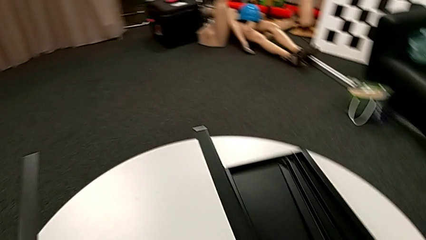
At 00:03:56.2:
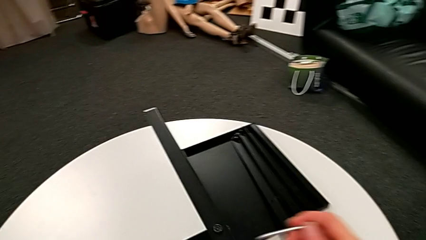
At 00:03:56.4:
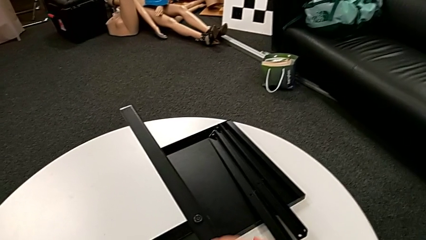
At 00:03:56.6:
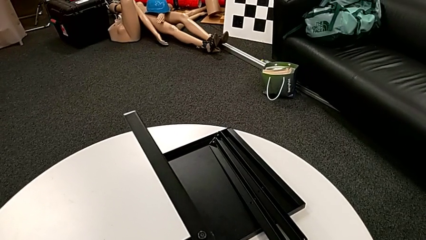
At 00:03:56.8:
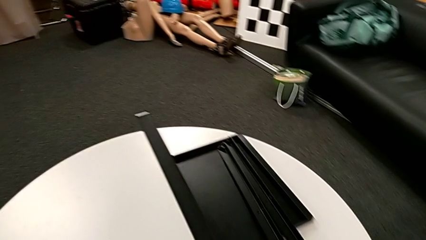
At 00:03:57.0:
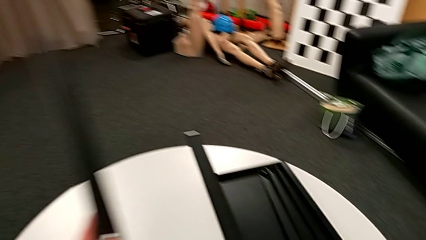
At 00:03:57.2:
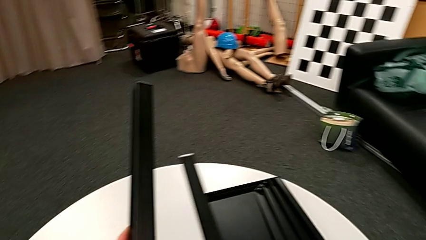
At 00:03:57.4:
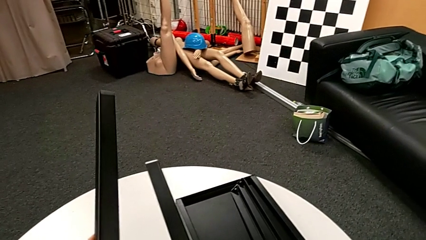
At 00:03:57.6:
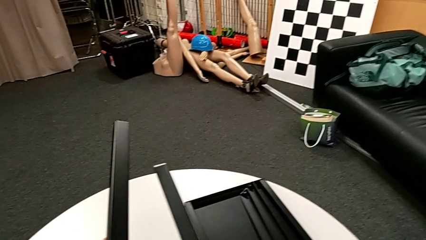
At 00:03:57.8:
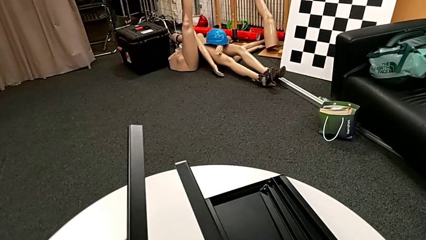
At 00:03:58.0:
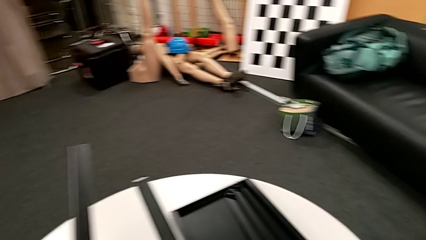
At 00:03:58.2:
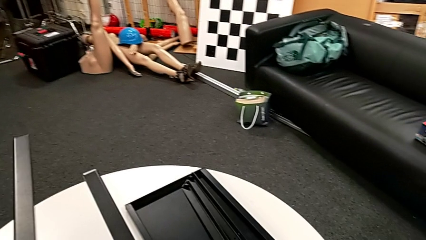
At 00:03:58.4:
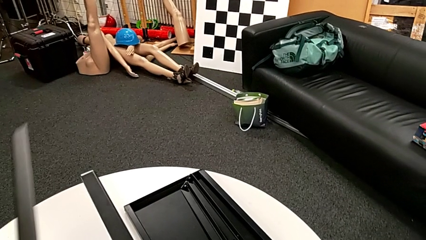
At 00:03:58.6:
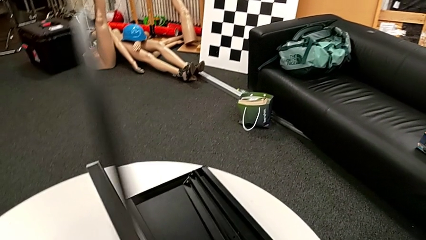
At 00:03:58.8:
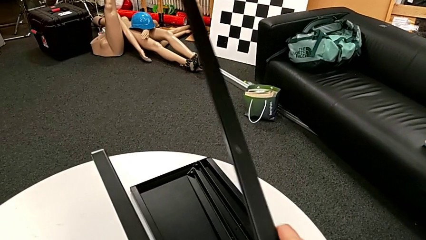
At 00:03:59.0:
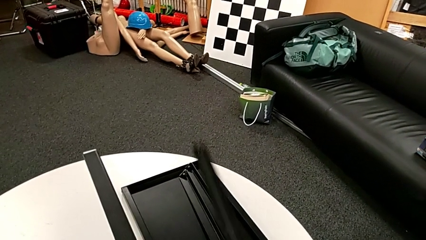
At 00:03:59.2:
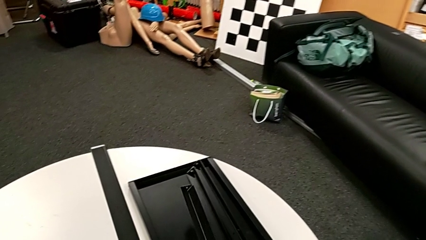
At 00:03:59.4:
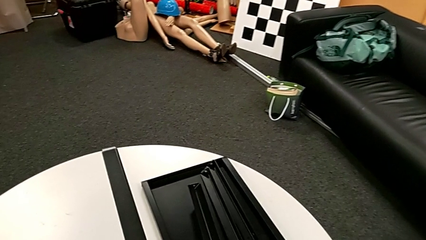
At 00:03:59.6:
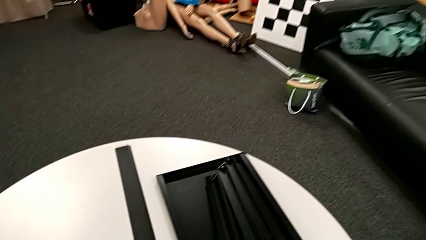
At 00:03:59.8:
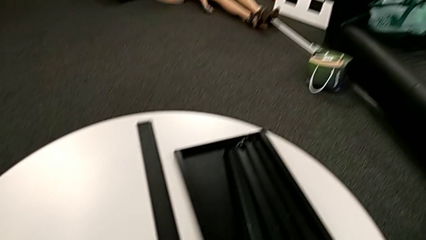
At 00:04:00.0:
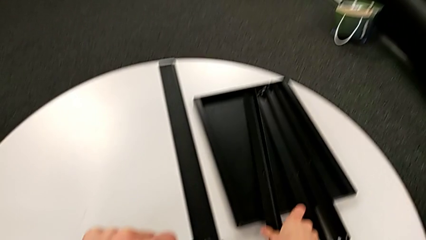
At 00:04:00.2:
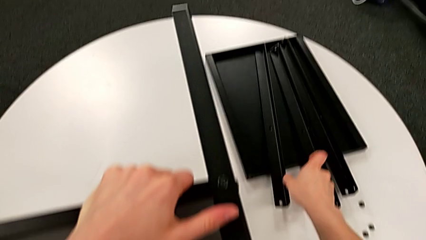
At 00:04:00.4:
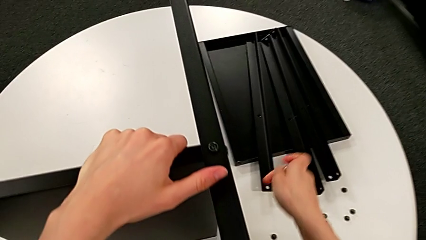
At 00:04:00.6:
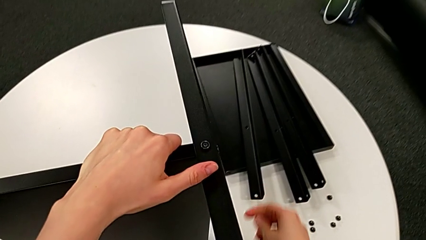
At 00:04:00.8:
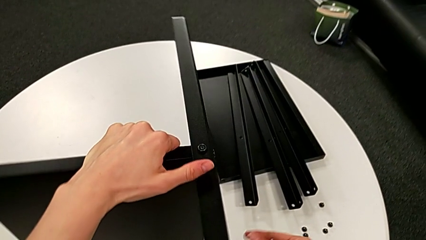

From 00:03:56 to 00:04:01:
The camera wearer is disassembling the third leg of the table. They disassemble the third leg and place it.

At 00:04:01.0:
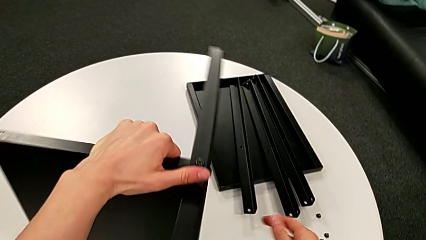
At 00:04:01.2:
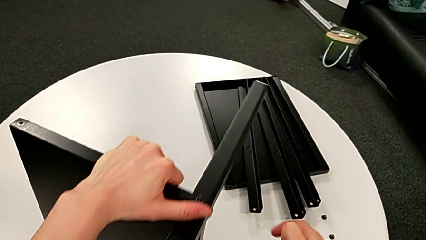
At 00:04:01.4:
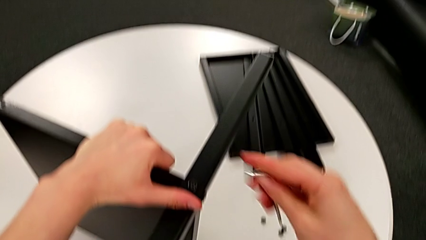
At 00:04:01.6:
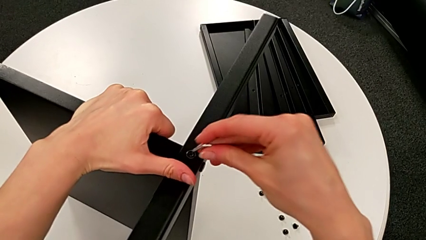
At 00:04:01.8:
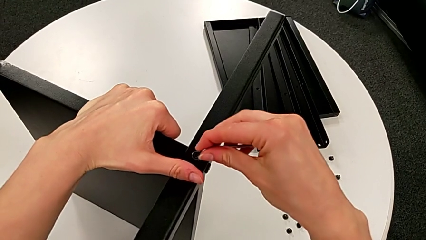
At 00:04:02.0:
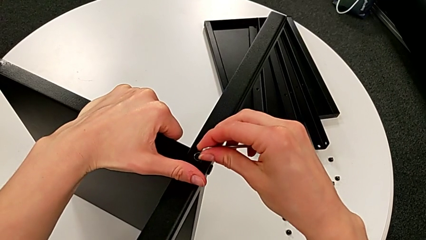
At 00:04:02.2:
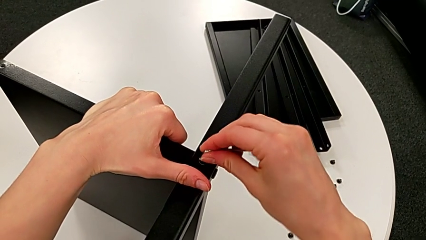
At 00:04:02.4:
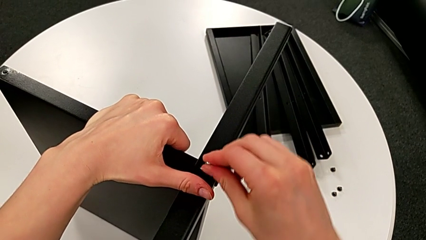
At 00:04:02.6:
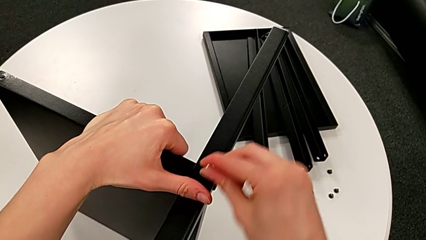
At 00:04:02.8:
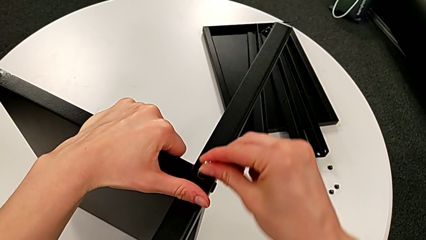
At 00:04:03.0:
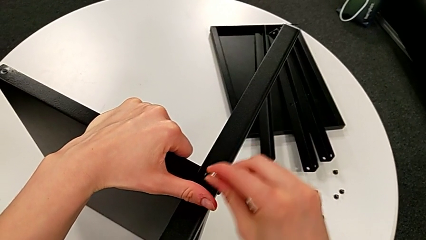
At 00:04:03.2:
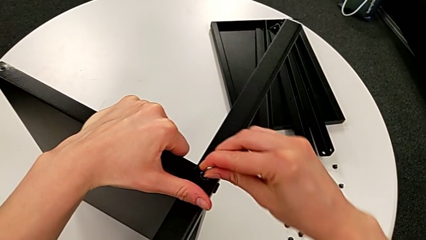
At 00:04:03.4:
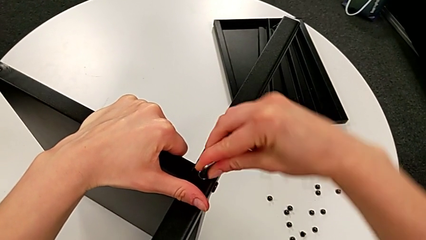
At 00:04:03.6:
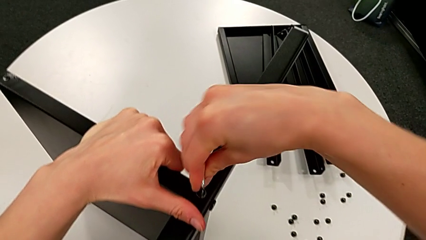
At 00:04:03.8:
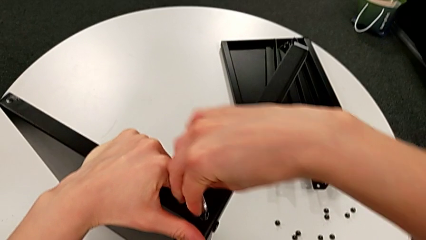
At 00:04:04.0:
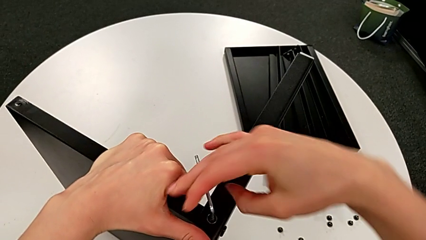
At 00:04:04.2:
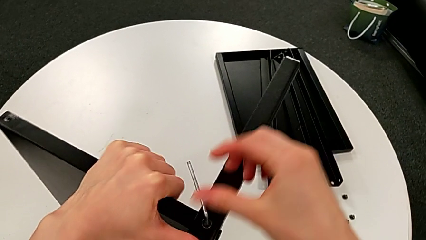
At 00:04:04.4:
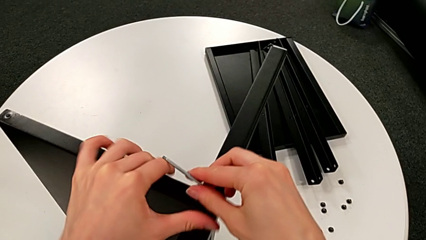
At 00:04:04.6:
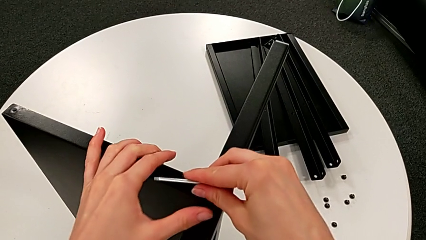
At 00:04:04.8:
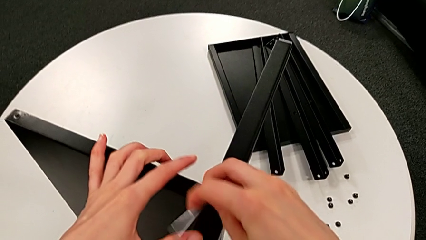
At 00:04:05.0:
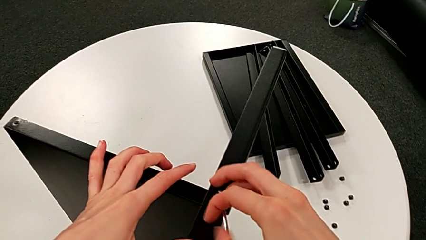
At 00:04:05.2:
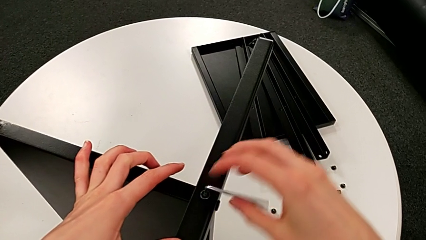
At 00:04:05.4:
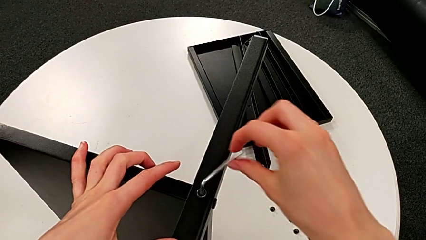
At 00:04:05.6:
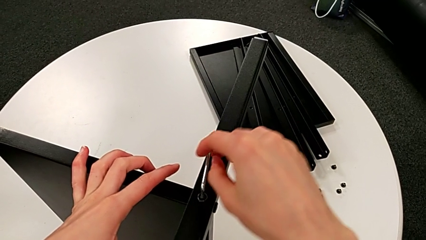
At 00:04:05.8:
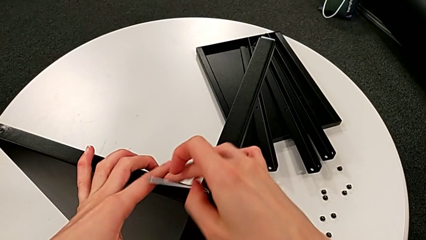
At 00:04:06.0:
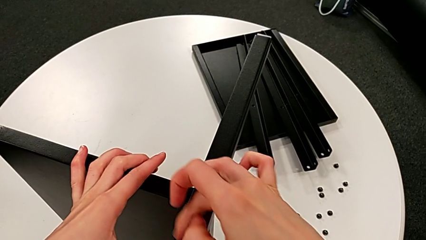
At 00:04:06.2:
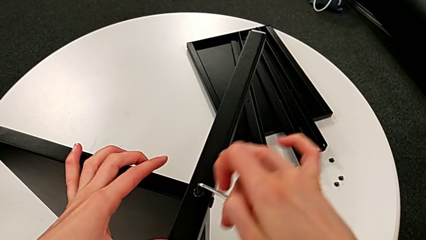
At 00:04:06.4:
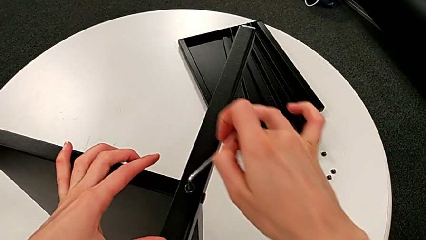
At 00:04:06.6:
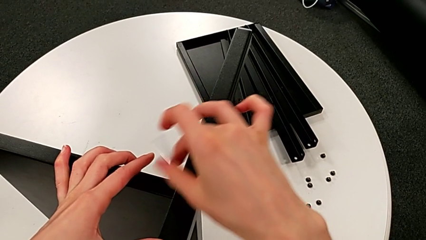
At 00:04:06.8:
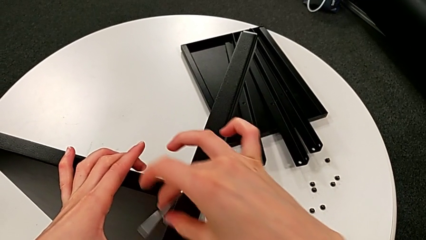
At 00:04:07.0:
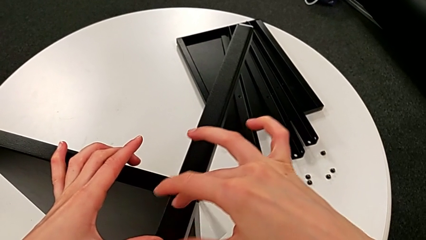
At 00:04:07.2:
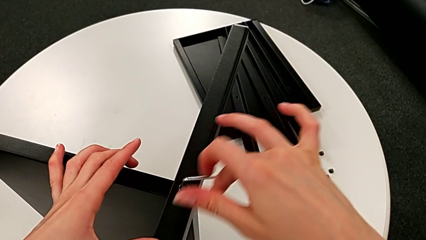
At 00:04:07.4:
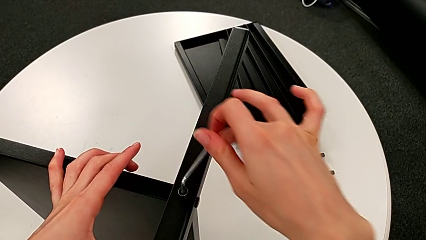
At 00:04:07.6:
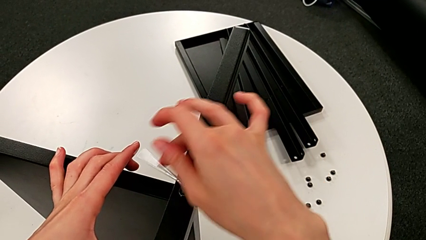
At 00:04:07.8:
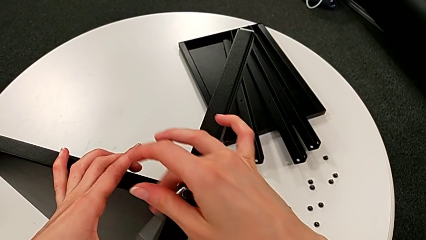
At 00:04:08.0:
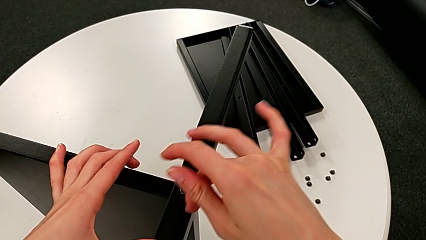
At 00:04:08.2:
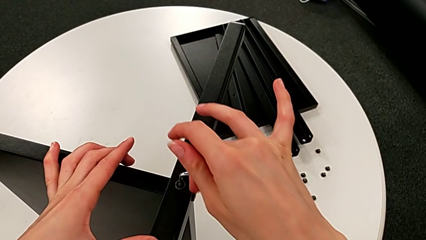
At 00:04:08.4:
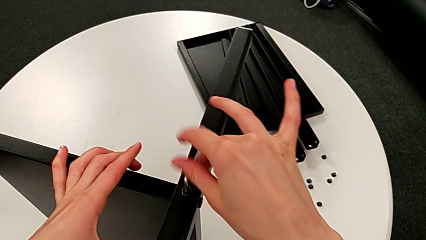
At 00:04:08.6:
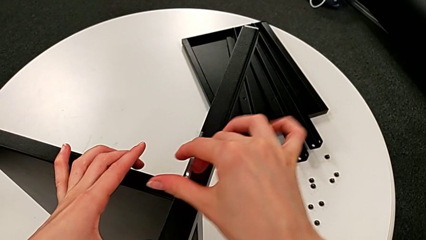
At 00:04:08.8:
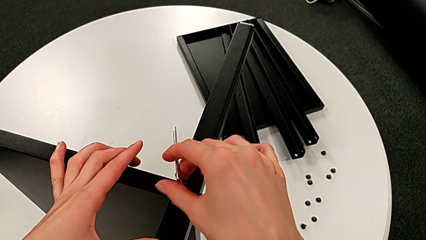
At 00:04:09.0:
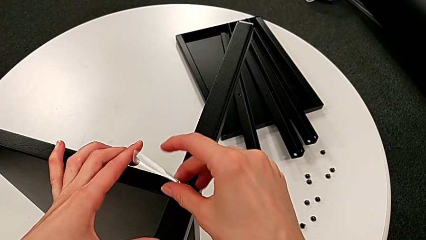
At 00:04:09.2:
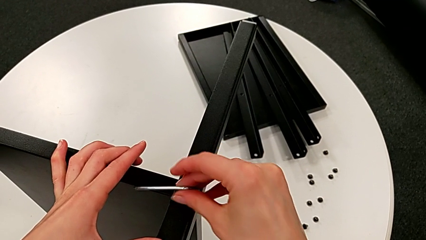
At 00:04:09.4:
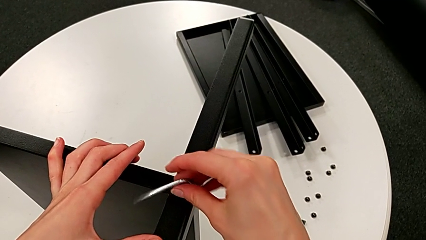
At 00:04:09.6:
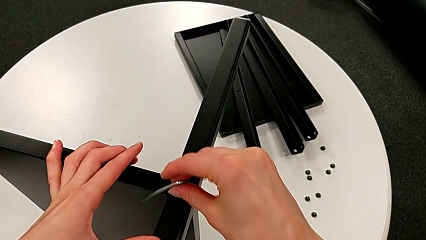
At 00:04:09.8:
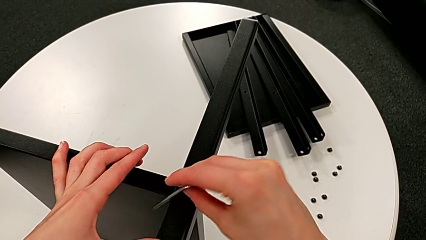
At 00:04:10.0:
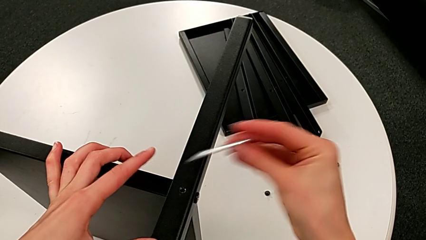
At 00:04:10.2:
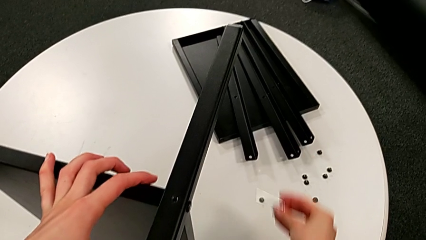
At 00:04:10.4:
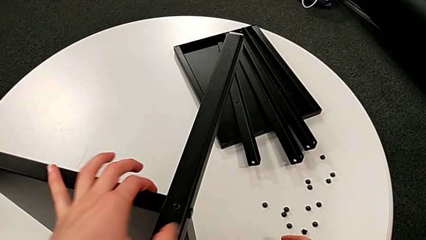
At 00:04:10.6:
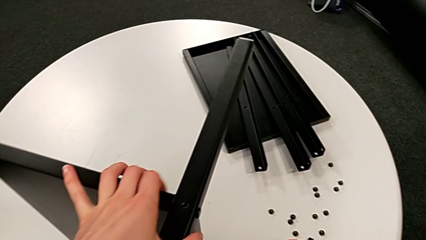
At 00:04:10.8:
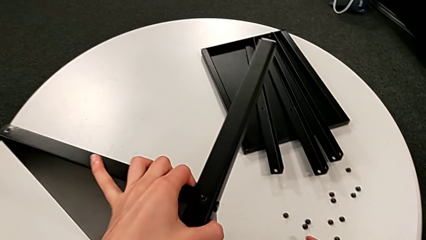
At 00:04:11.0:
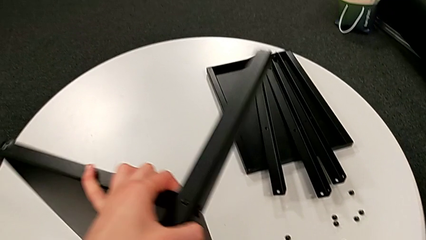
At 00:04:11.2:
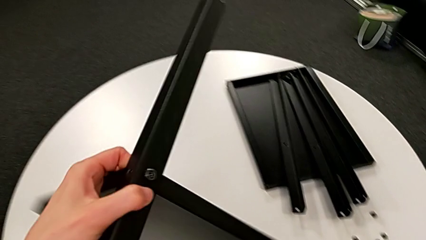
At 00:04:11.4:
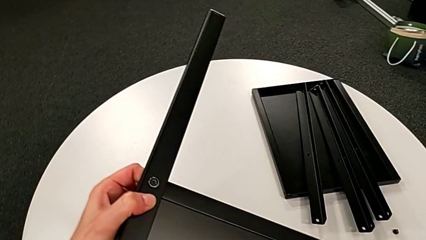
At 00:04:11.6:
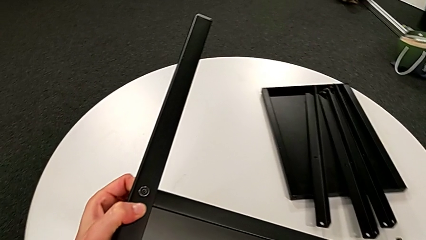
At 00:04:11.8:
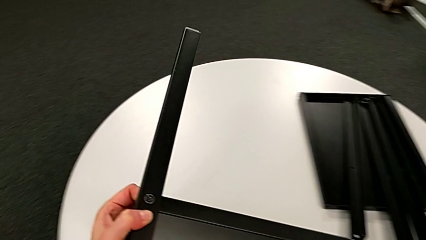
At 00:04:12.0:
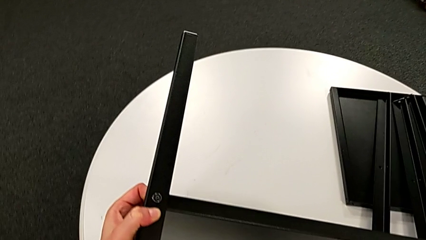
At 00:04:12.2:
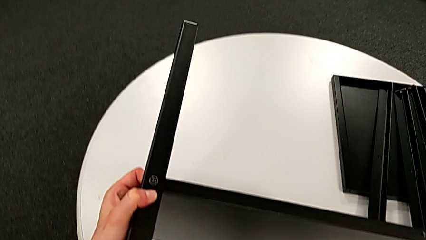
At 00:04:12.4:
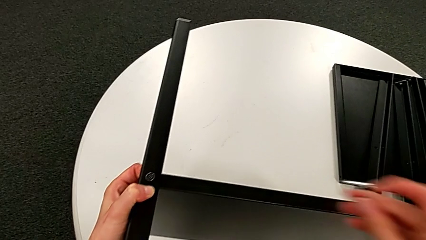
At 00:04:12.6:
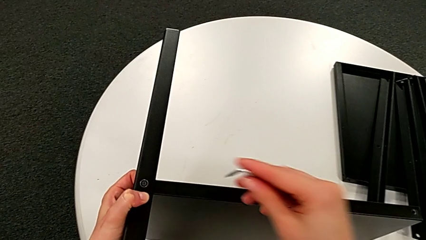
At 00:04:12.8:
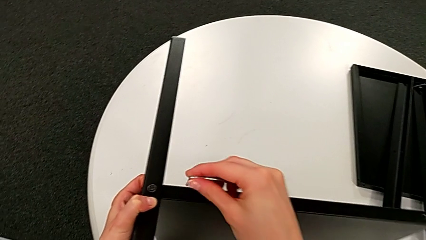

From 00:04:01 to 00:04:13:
The camera wearer is disassembling the fourth leg of the table. They rotate the nightstand, insert the Allen wrench, unscrew the hex socket head, withdraw the Allen wrench, disassemble the hex socket head, place it and rotate the nightstand.
